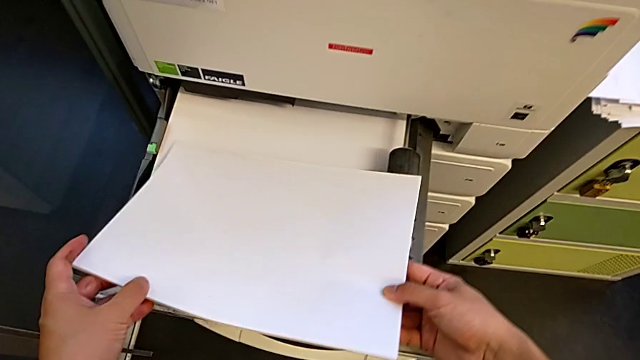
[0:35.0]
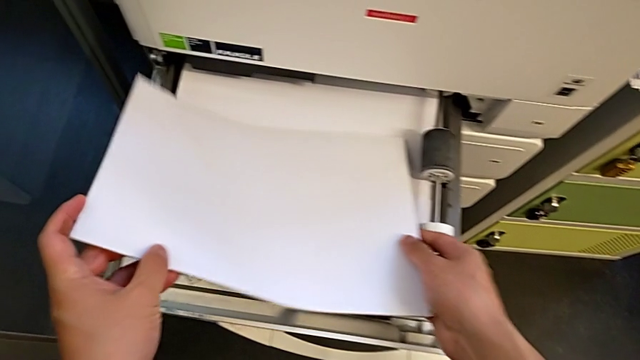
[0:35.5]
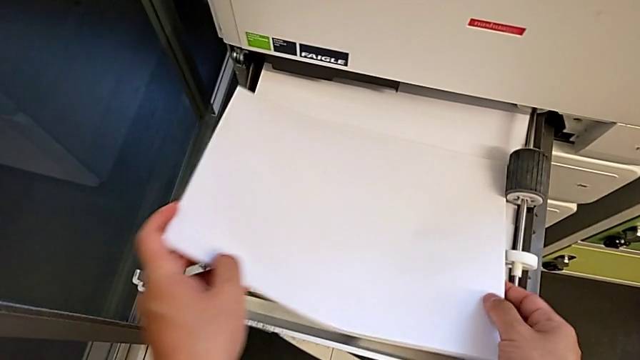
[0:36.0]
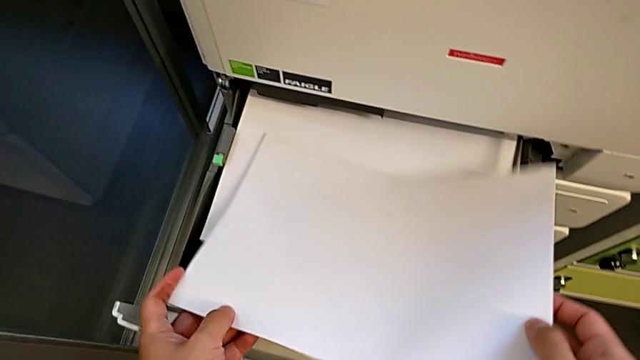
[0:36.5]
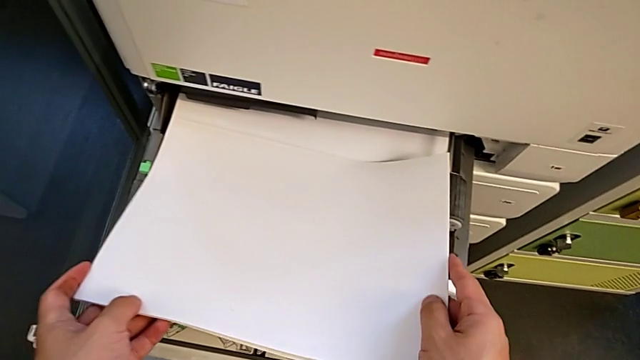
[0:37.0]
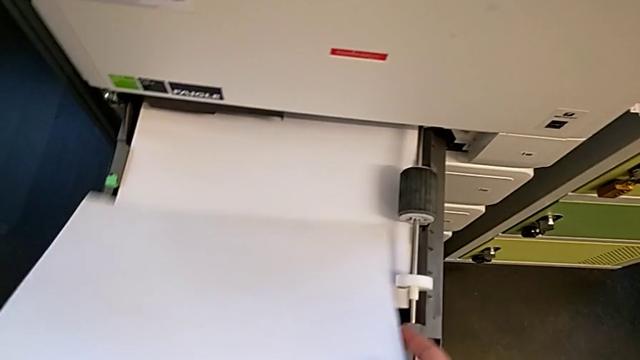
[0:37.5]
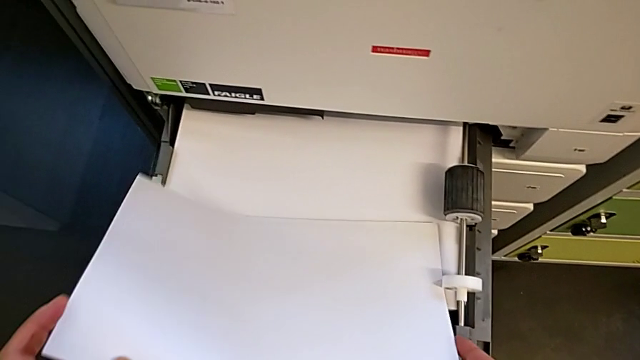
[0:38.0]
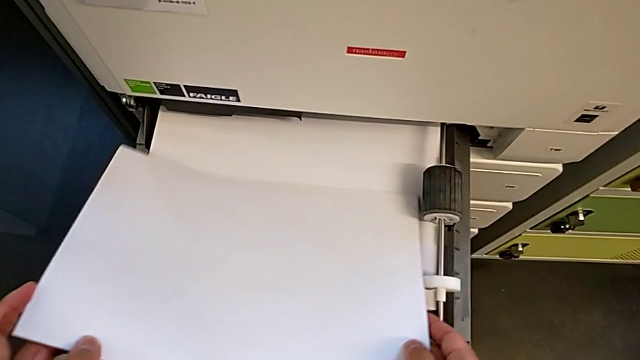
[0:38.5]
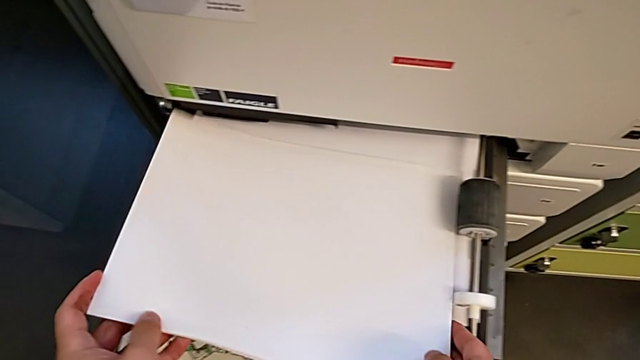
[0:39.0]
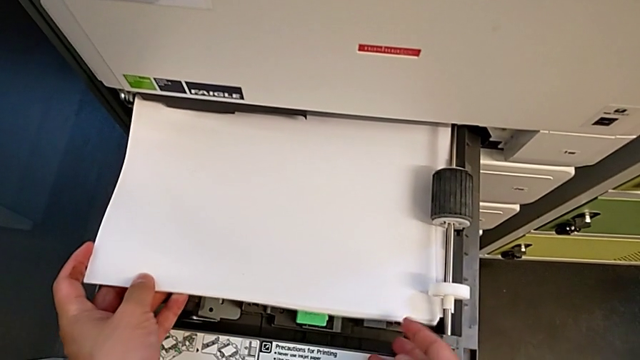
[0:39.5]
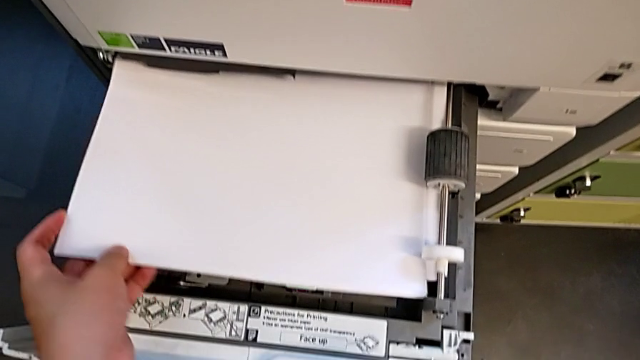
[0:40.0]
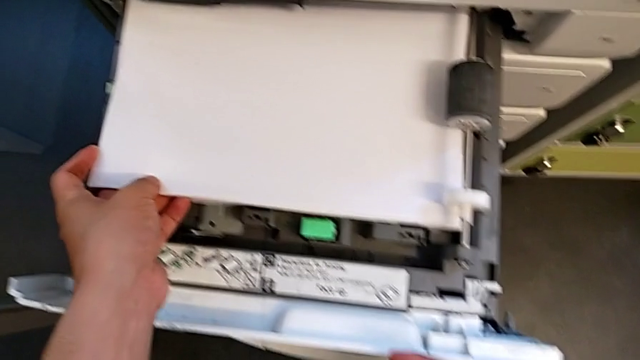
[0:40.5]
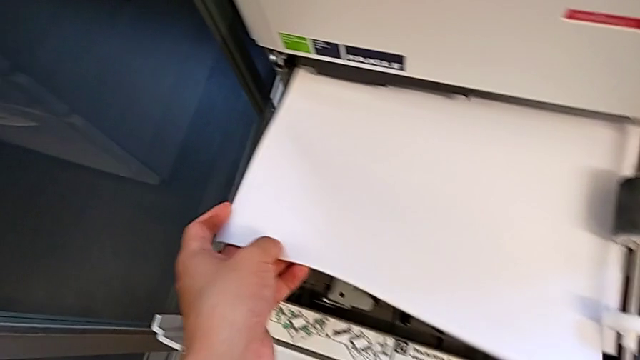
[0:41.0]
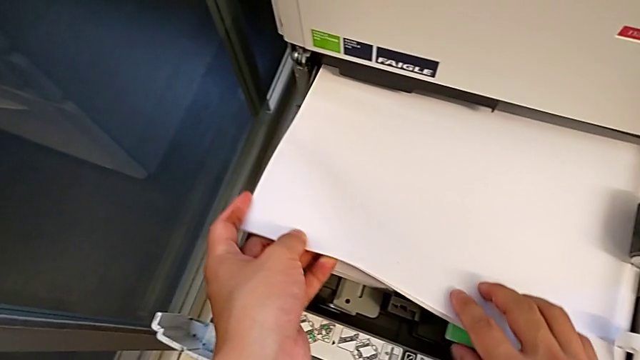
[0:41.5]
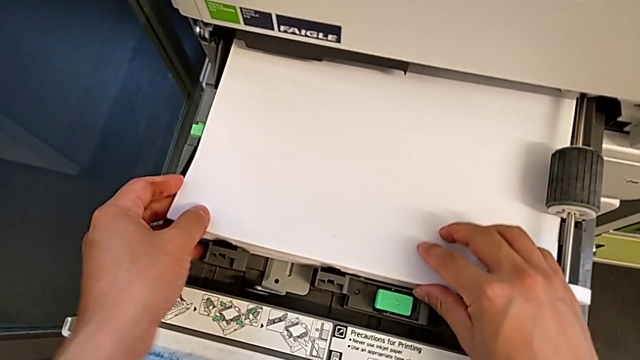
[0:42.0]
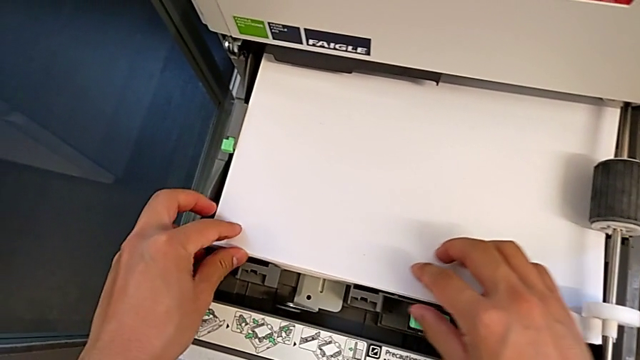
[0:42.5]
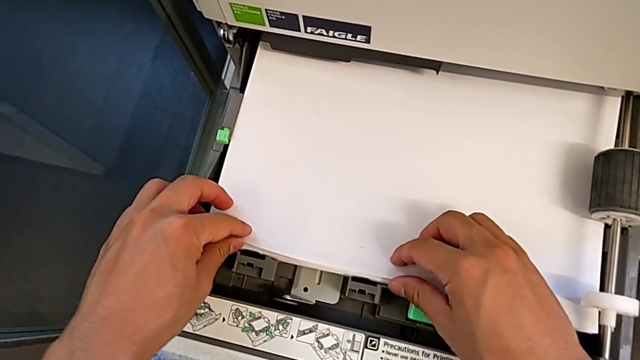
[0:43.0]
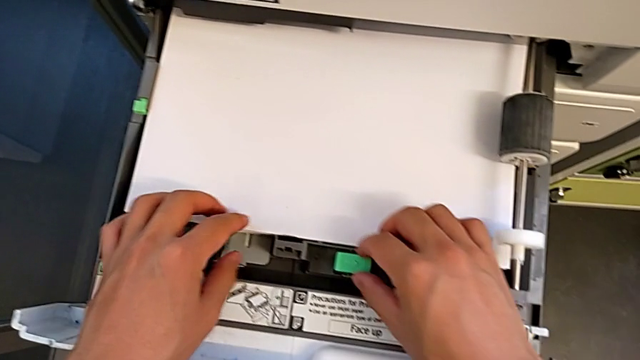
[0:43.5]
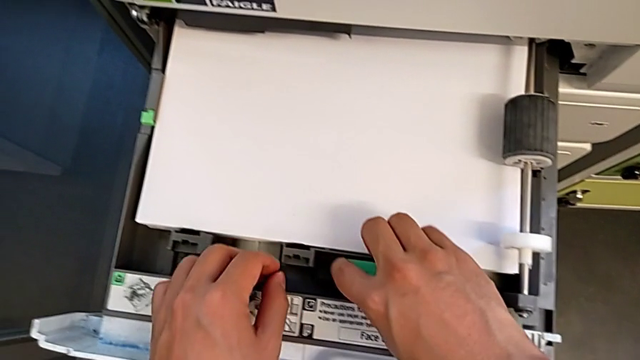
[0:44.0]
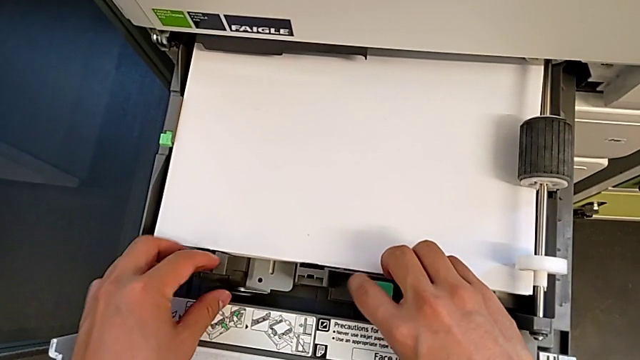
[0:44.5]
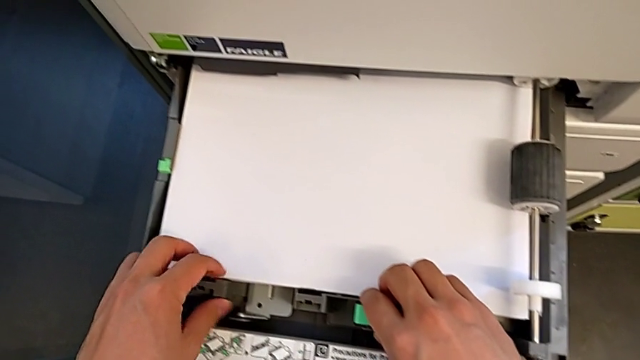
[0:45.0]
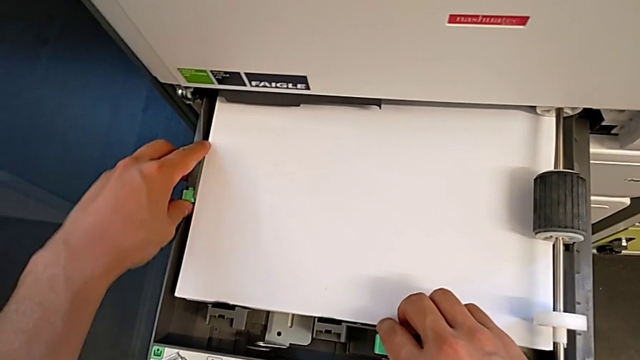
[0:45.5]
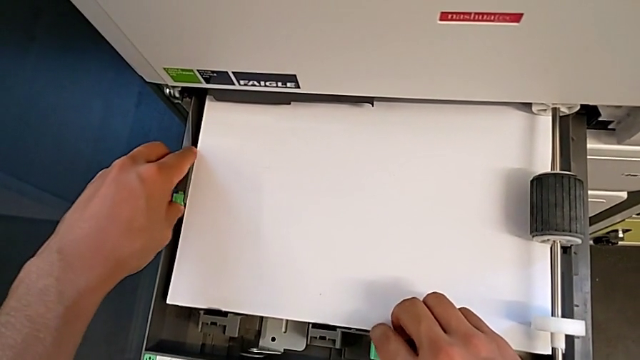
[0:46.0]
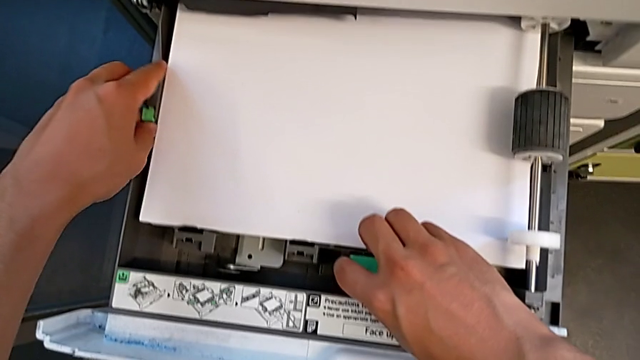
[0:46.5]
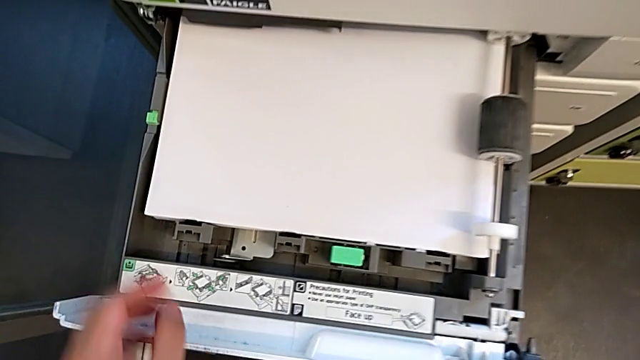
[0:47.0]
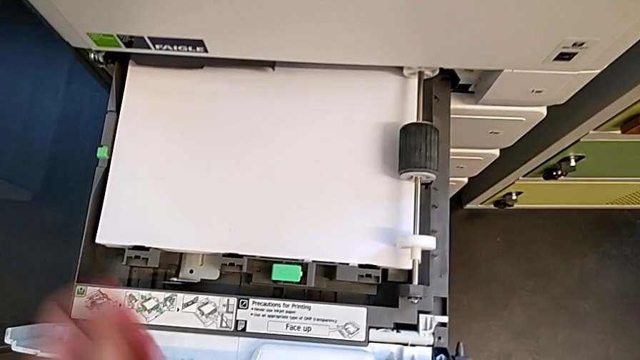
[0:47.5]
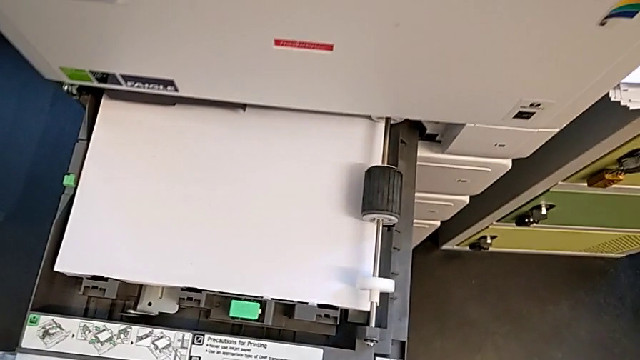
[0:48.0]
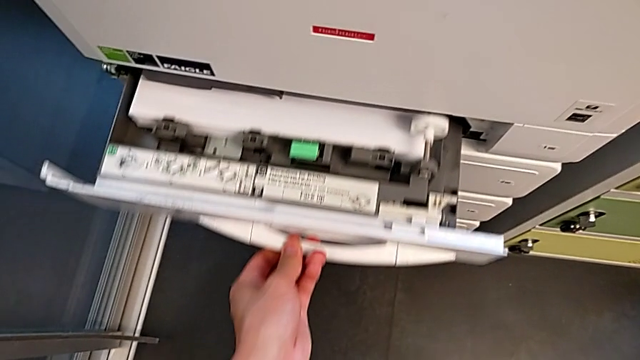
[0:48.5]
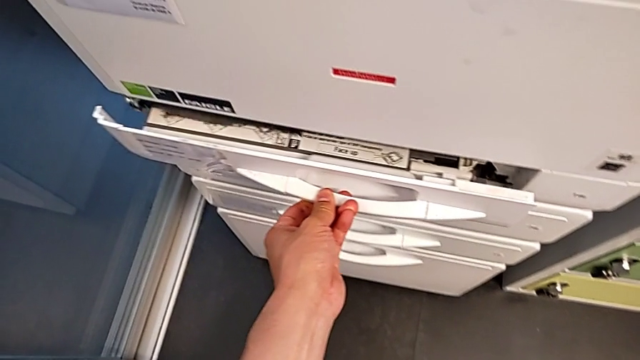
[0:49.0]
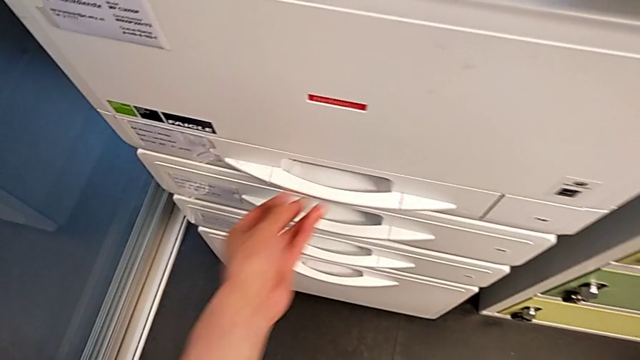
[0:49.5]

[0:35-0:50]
The camera wearer is loading the paper stack into the paper tray. They place the paper stack, insert it, align it, touch the green button and close the paper tray.

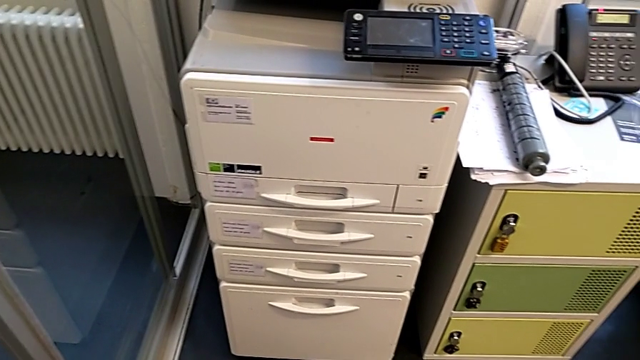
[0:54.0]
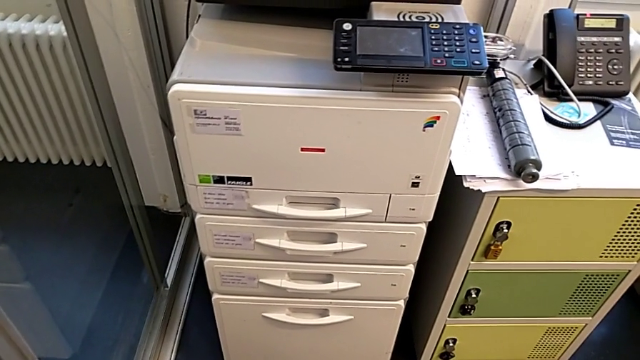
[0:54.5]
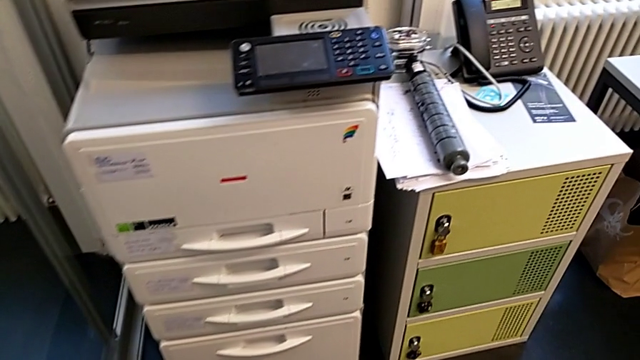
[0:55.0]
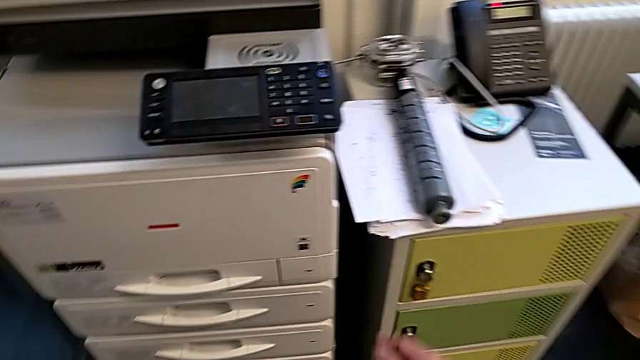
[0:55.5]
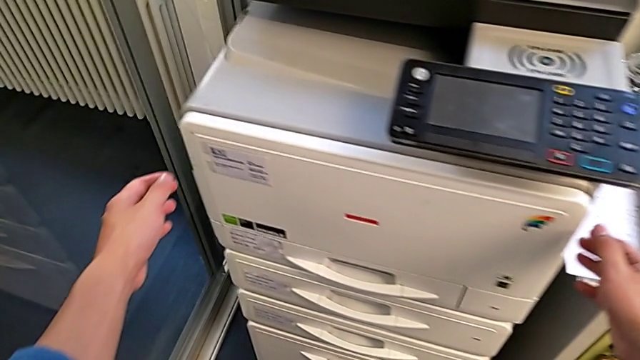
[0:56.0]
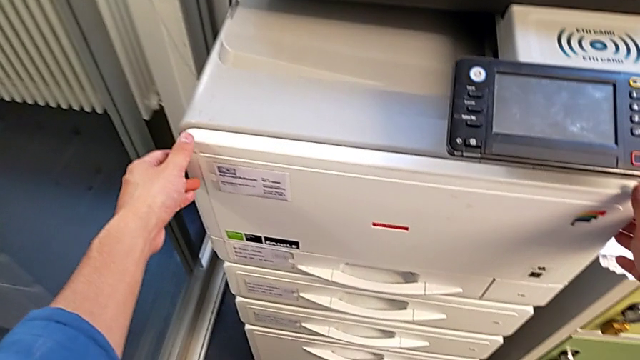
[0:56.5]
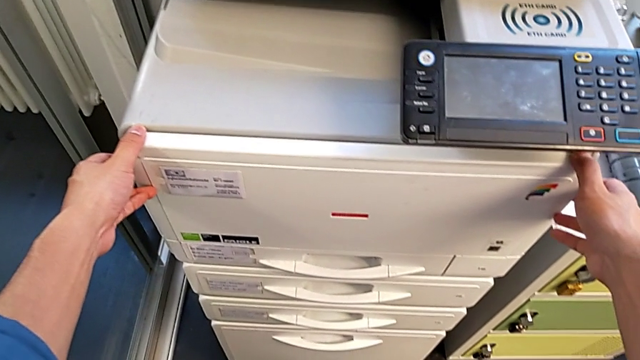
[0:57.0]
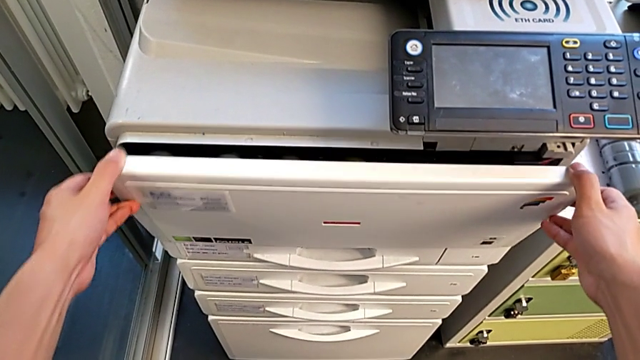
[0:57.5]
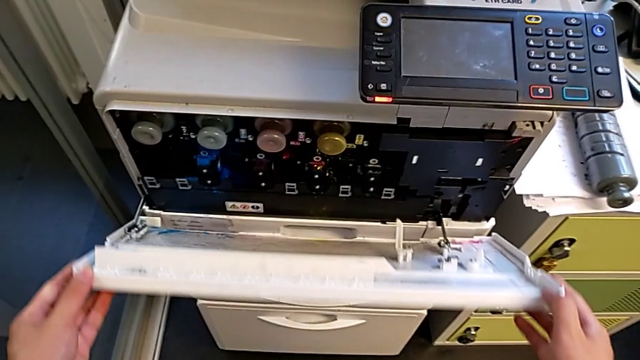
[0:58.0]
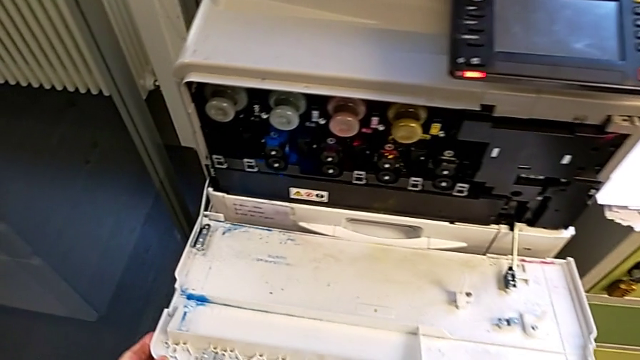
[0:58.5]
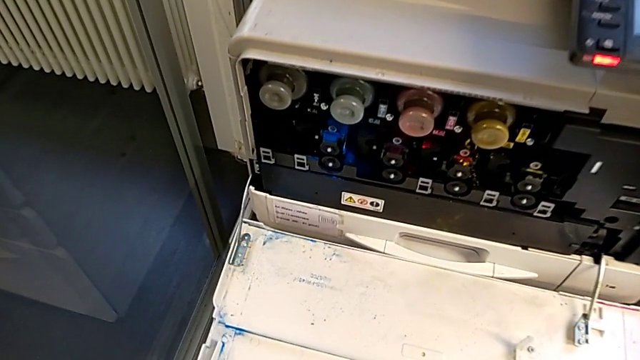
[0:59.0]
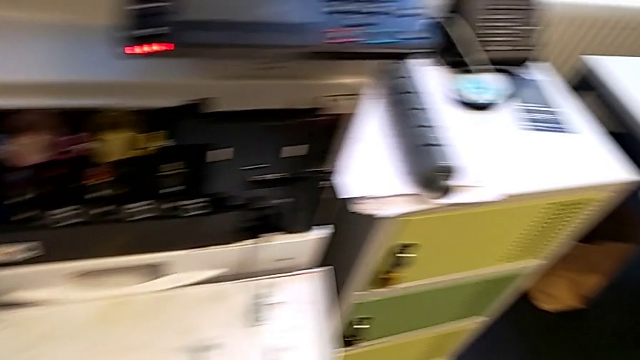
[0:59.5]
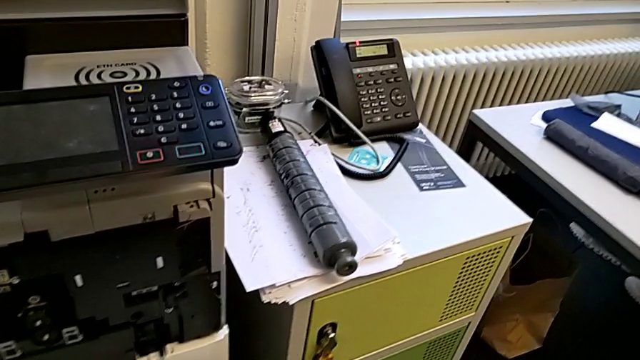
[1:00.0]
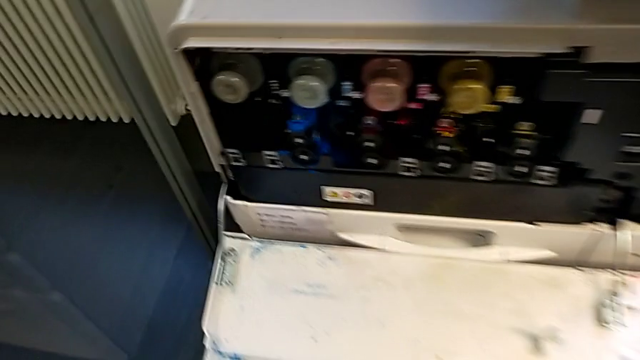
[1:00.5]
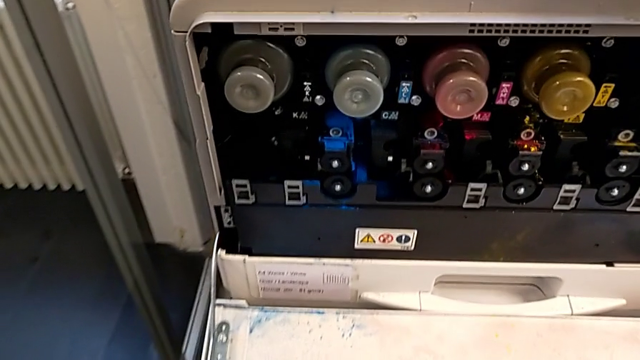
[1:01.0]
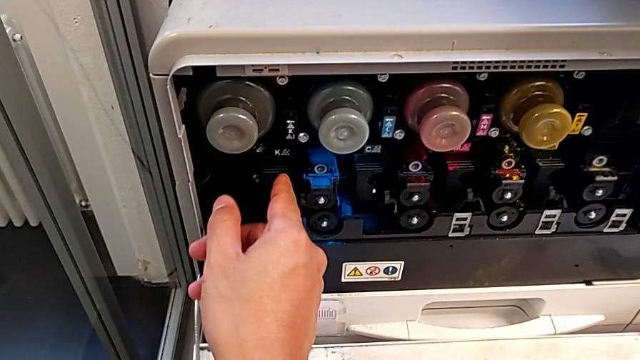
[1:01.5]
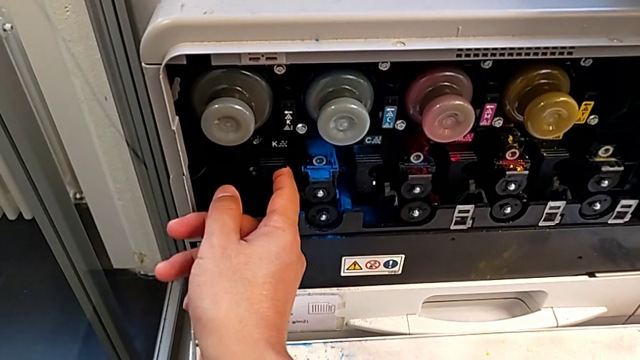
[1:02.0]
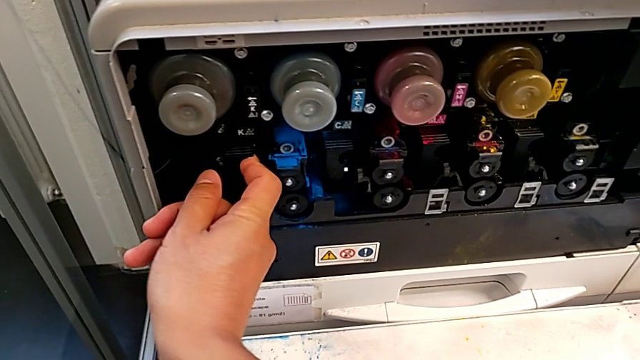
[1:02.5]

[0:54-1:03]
The camera wearer is exchanging the black ink cartridge. They grab the cartridge gate, open it and begin to wrongly touch the bottom button.
